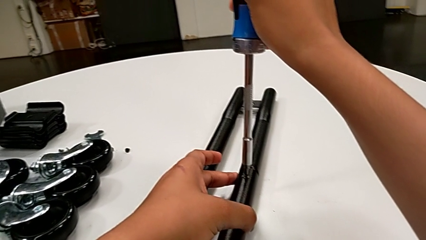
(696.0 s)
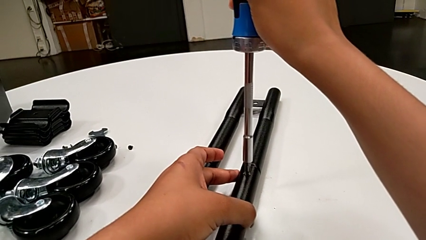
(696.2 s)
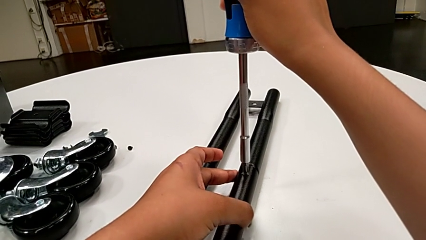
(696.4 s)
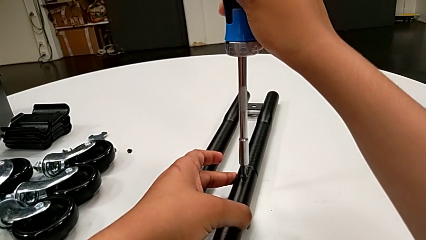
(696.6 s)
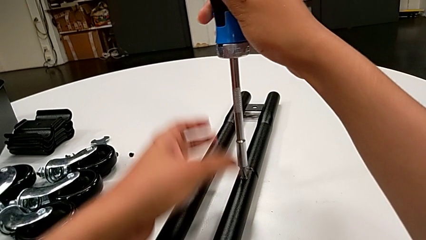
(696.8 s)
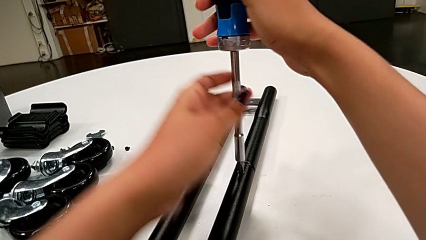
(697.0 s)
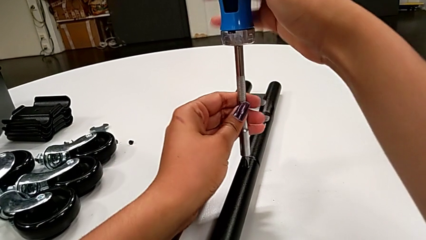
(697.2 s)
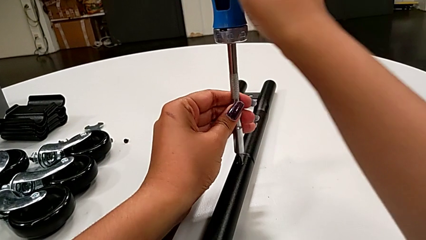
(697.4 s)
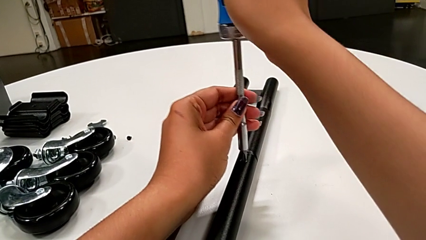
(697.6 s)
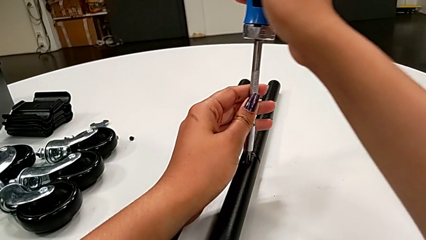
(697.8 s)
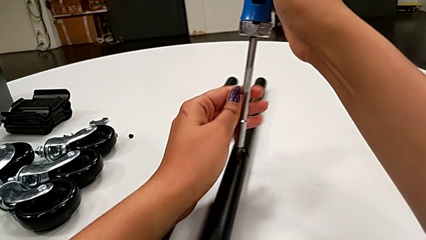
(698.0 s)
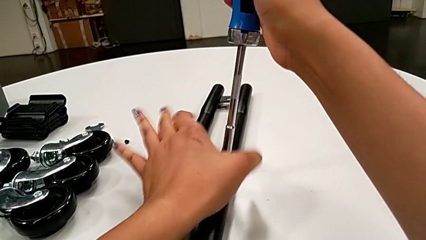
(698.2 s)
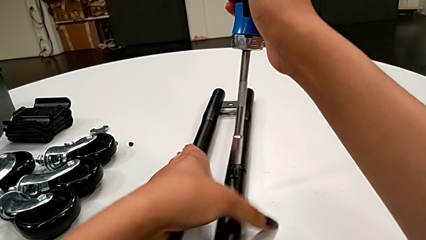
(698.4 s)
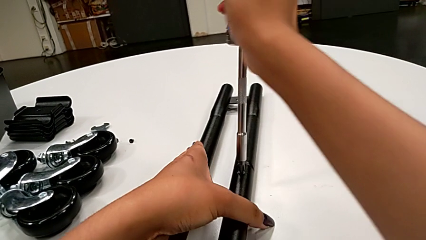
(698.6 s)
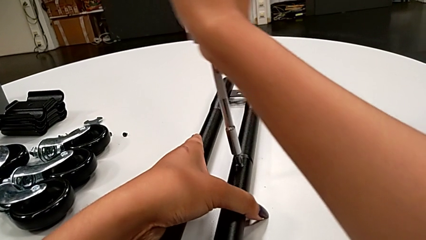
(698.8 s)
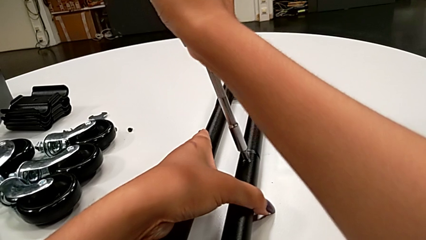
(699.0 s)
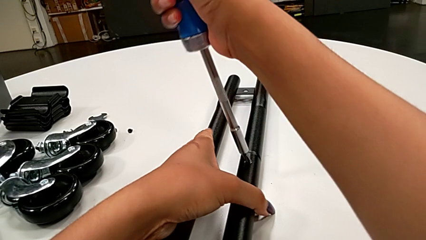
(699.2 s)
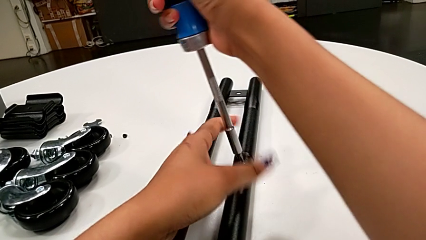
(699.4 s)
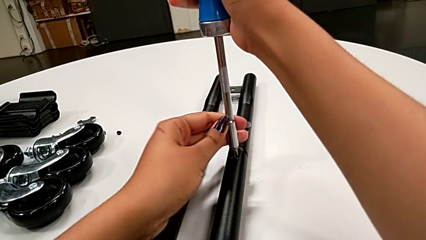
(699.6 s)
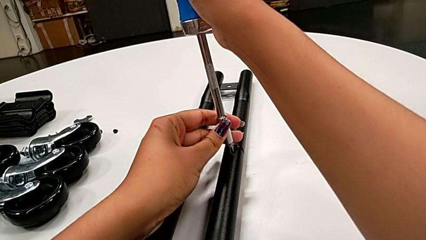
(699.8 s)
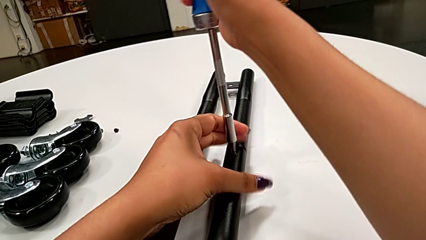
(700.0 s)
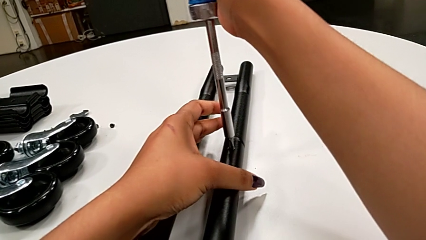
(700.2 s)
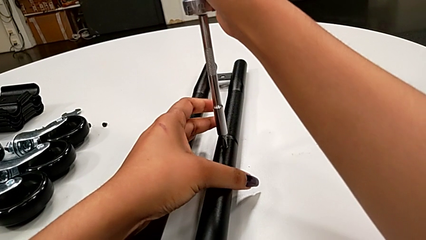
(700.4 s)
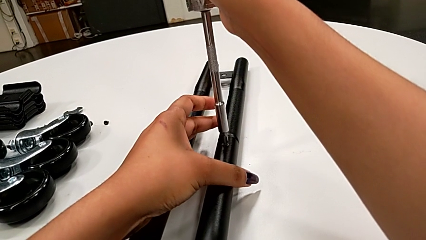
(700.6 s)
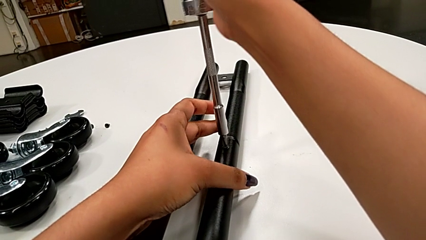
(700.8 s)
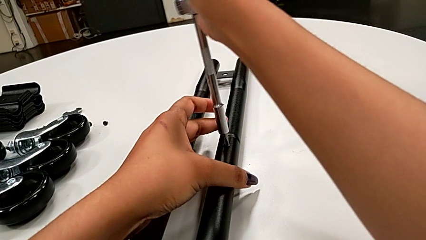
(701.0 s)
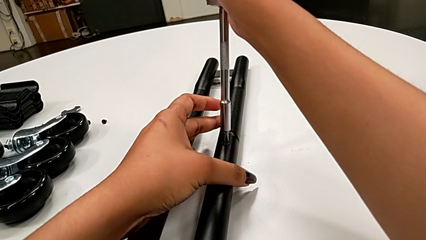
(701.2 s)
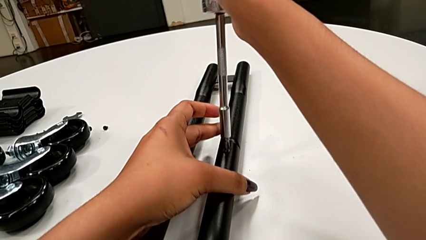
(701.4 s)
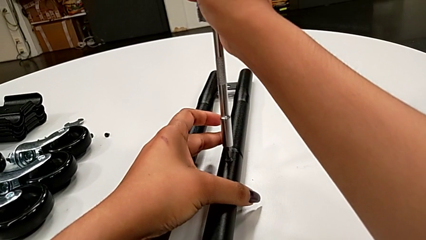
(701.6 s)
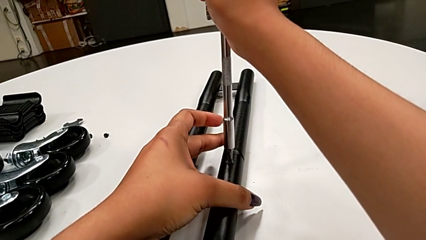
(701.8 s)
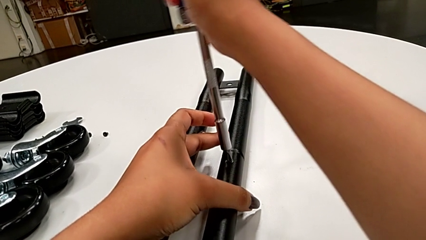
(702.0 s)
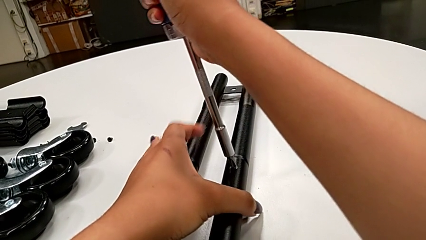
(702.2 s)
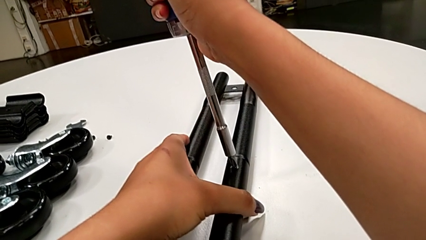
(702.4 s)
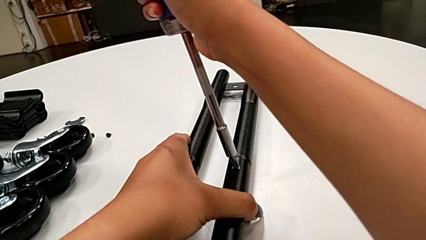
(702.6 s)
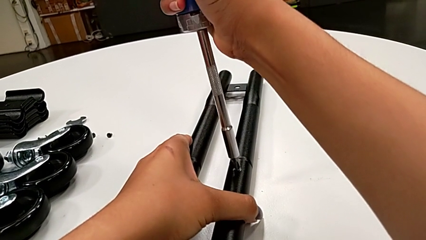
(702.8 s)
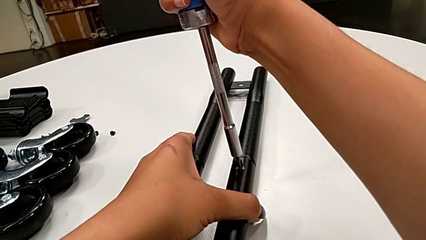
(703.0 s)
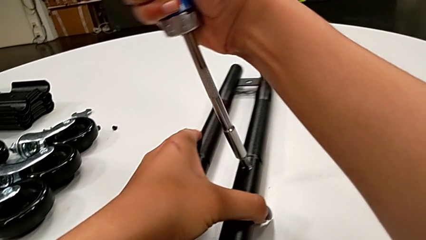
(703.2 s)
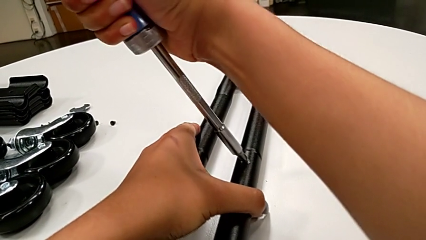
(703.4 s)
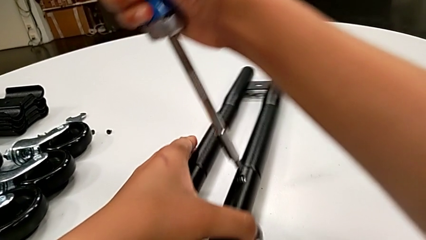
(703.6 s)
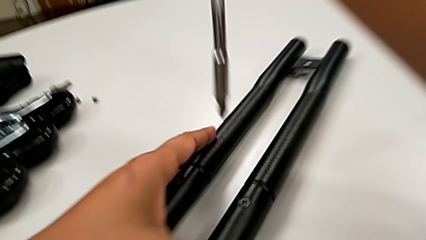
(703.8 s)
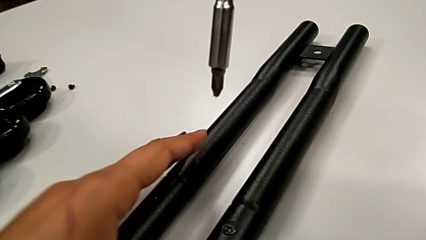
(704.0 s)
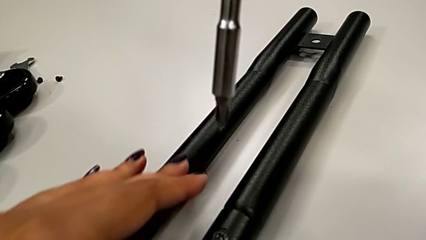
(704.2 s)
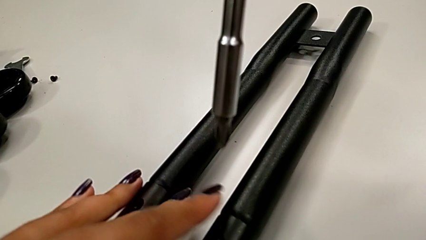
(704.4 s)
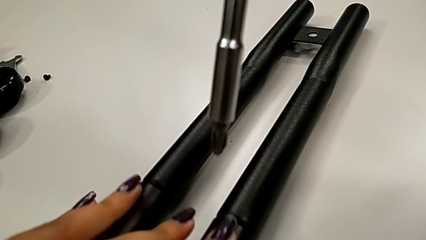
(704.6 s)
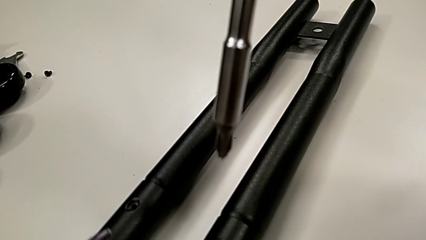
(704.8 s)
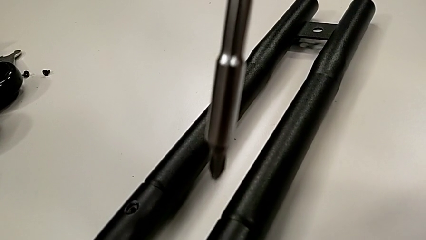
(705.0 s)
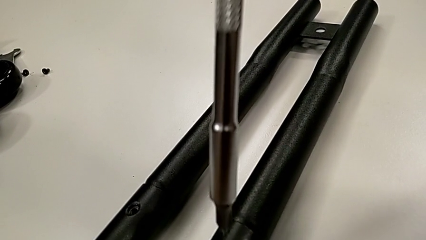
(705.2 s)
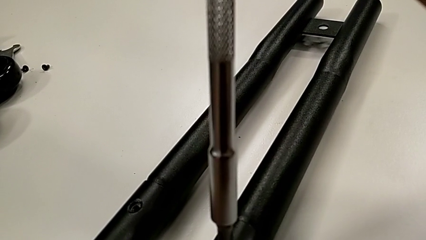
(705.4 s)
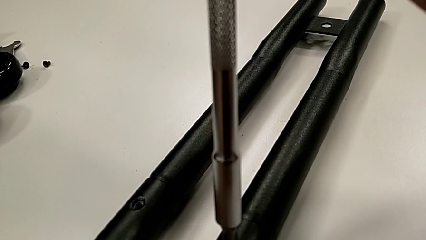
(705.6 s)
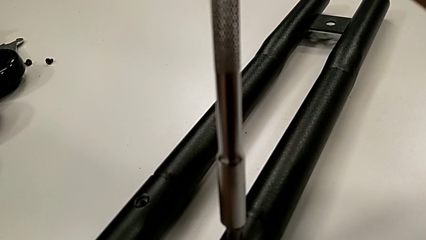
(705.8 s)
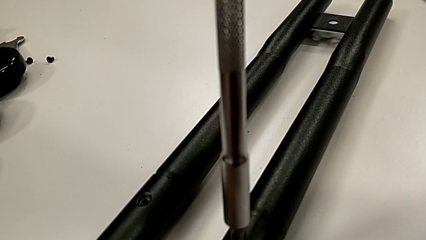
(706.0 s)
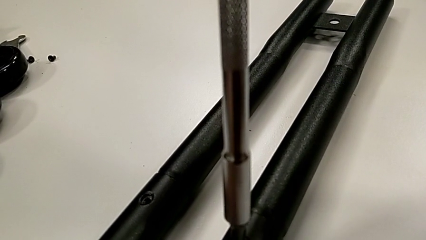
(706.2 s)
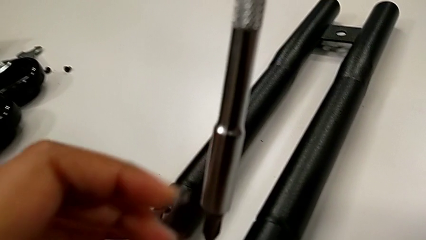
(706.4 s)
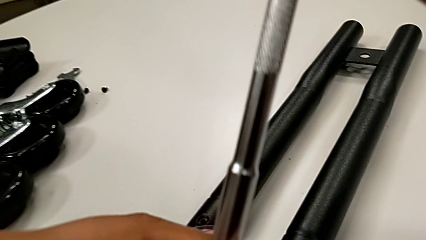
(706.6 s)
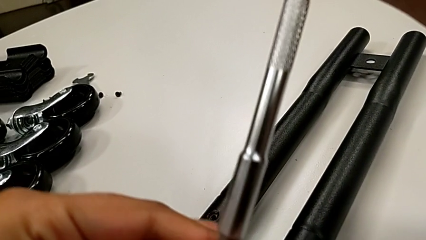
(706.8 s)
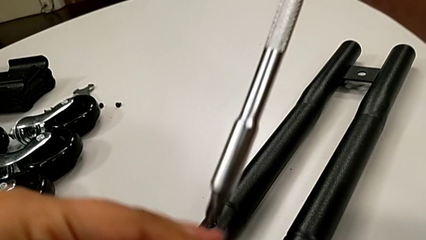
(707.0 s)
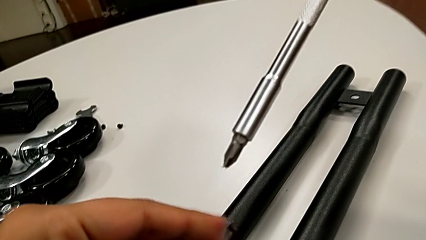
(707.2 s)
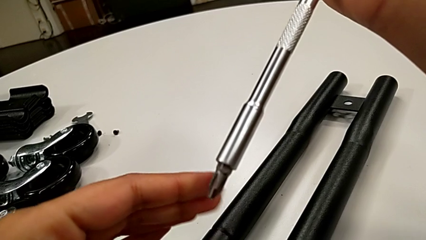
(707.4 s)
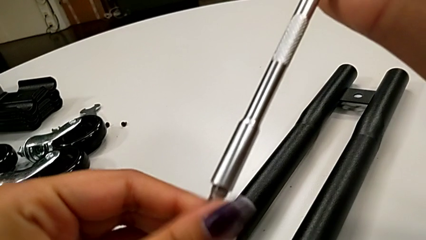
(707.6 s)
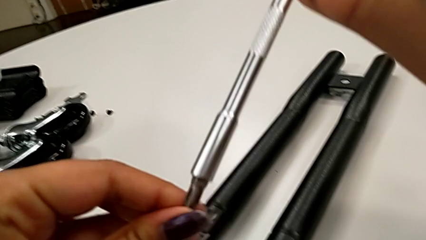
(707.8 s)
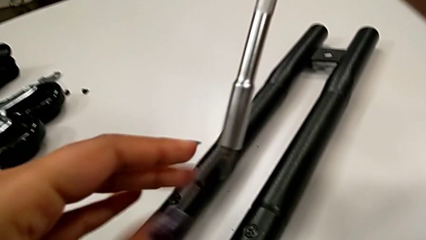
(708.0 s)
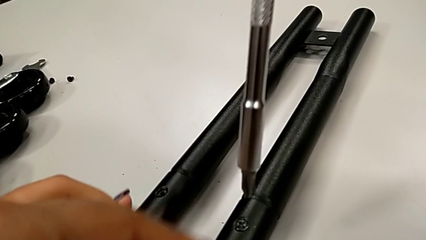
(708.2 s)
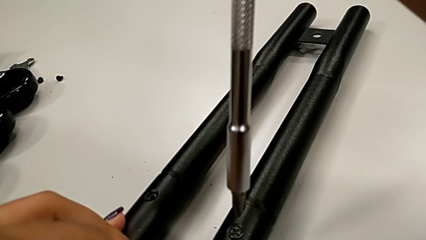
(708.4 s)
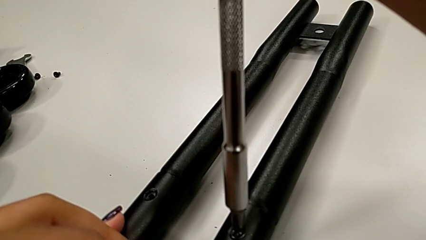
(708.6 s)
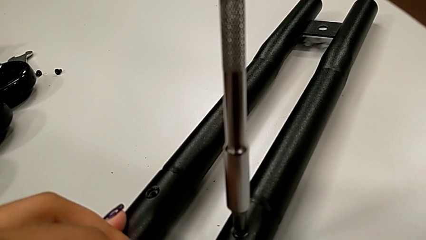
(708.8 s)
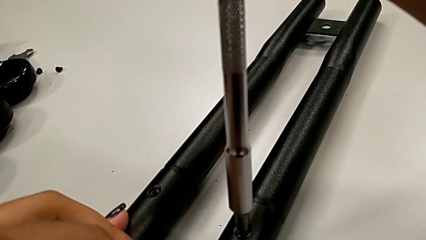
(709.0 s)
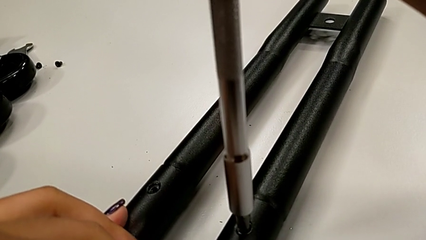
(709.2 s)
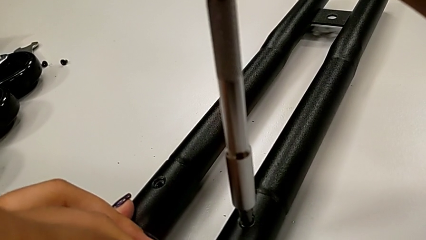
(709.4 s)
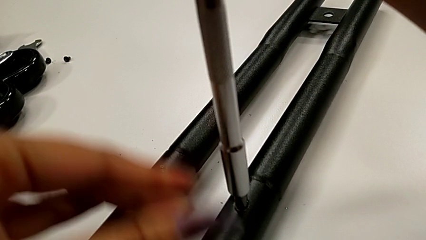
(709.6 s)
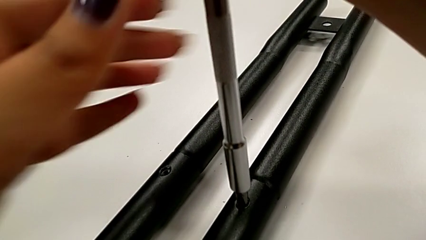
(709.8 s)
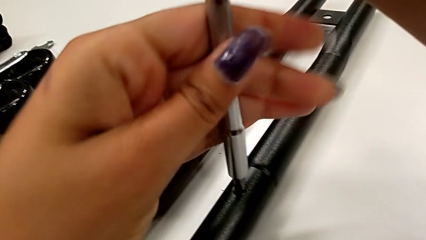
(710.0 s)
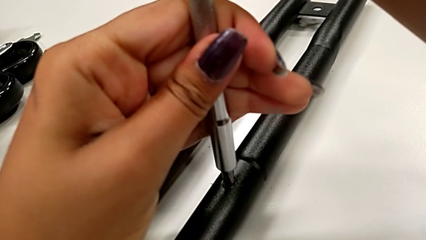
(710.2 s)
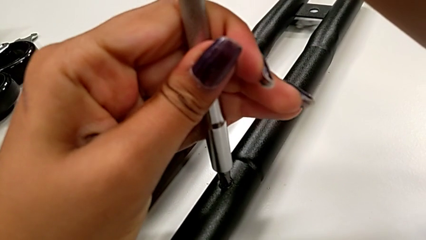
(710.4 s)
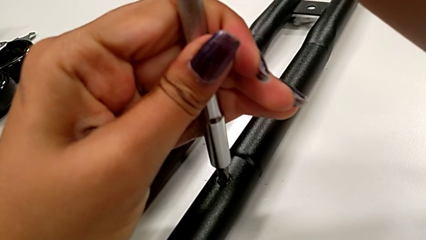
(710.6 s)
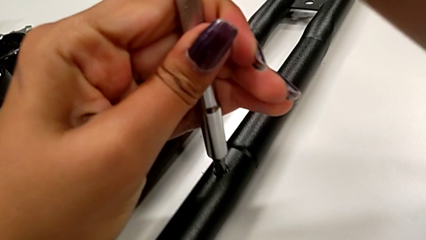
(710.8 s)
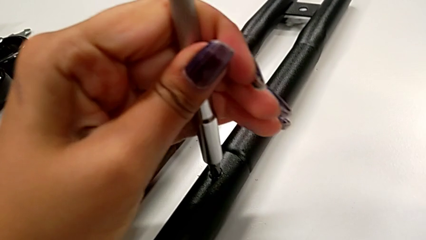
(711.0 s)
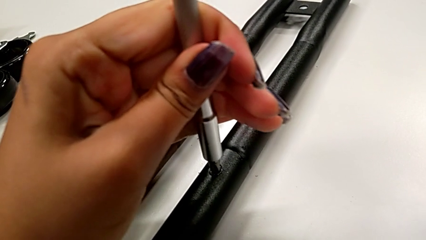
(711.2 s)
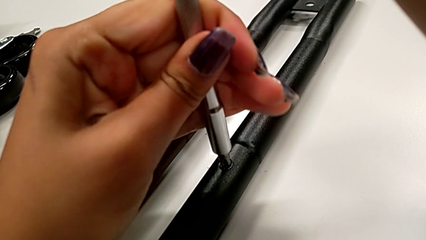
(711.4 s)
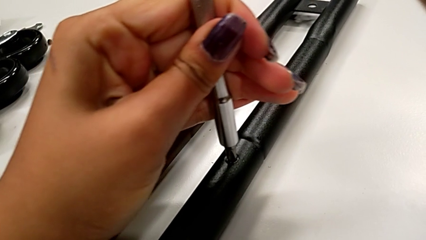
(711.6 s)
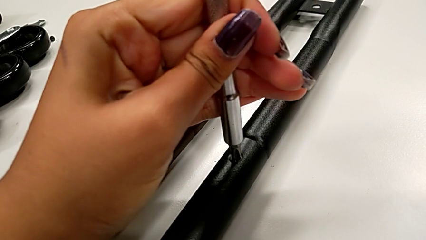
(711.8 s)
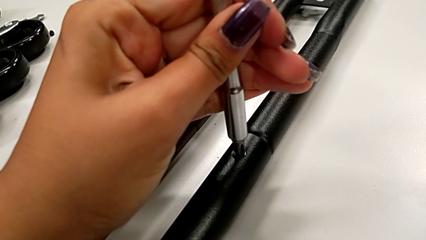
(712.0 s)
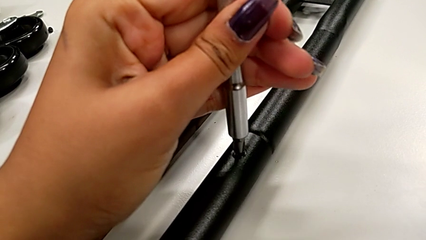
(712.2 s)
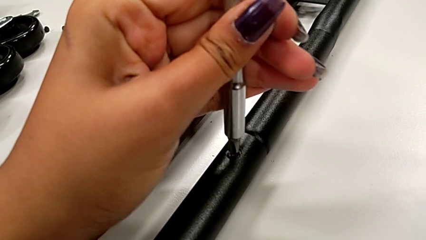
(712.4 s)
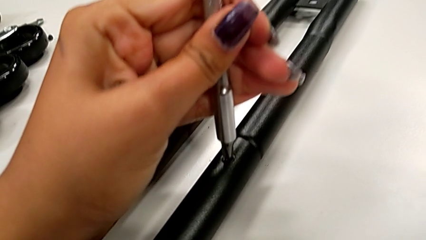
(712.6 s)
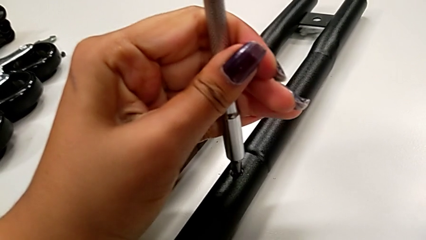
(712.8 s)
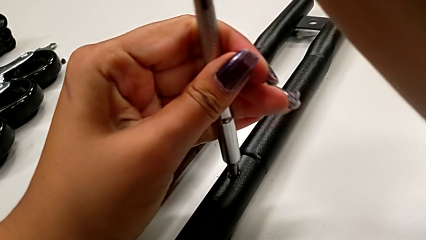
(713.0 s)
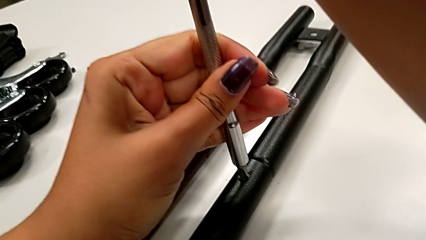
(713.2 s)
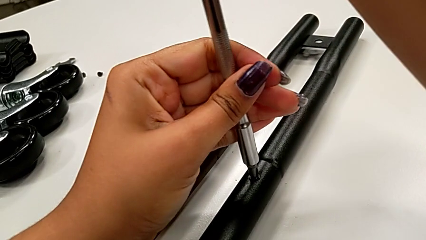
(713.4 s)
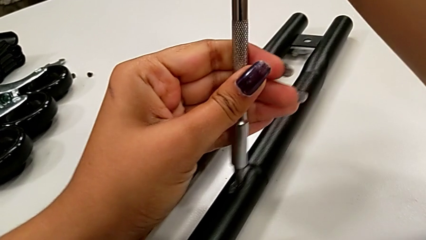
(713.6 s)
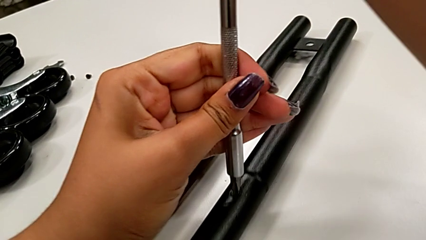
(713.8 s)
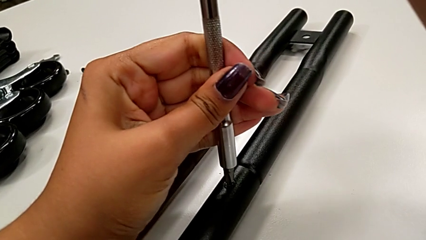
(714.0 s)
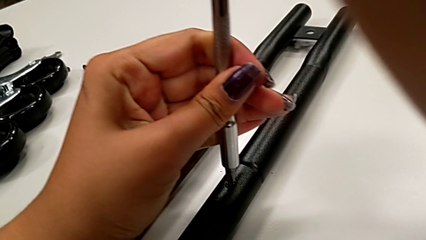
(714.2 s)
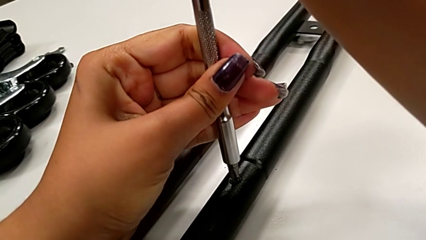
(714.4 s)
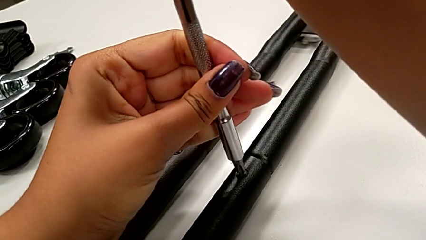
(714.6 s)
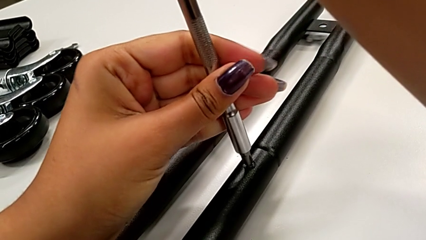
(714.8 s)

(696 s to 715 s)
The camera wearer is unscrewing the bar's screw. They unscrew the little screw, lift the large screwdriver, inspect the screwdriver and unscrew the little screw.
